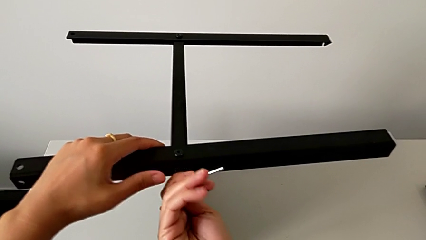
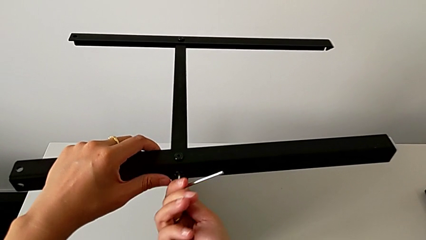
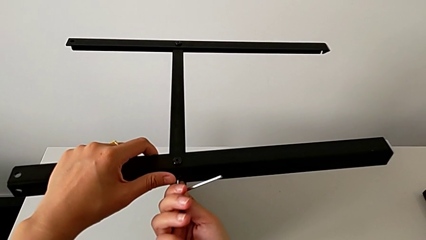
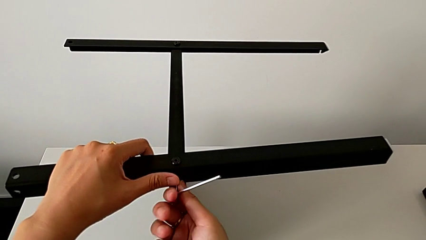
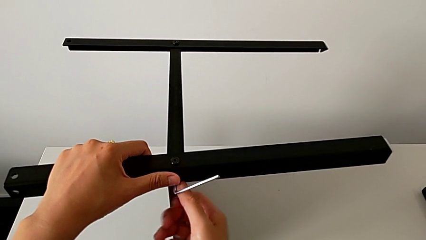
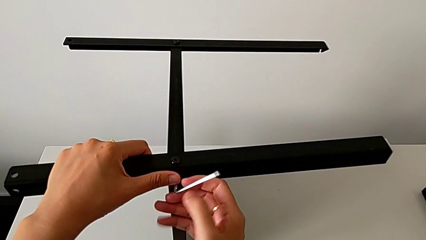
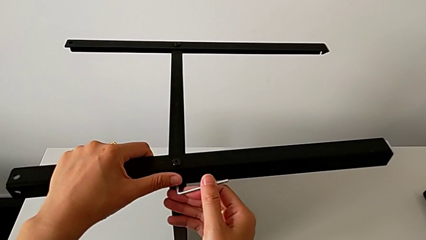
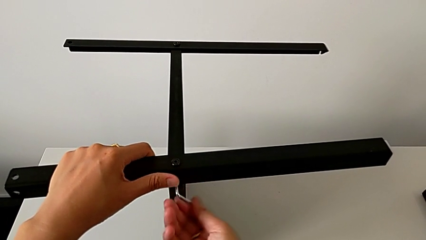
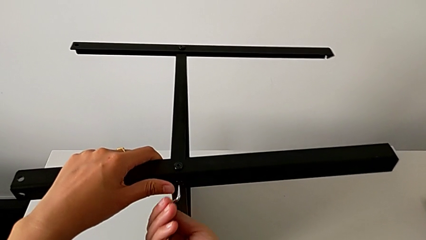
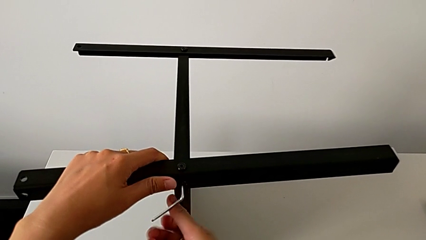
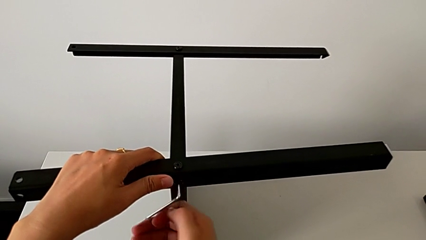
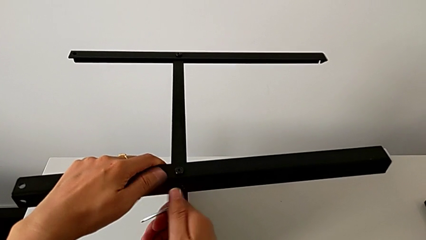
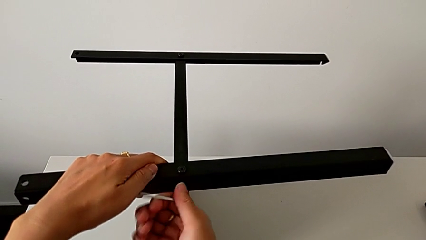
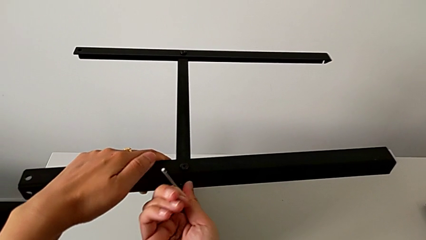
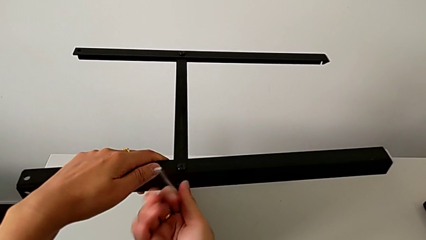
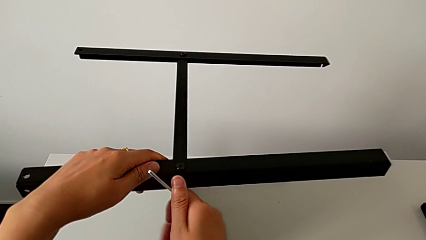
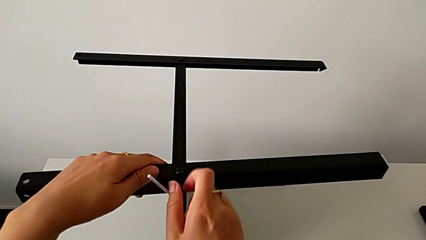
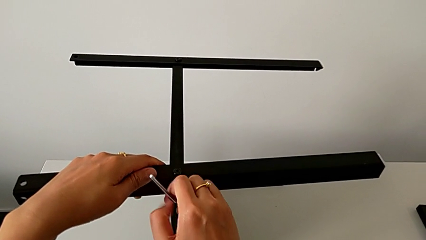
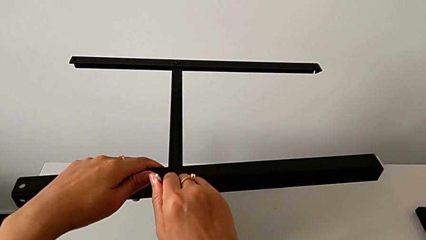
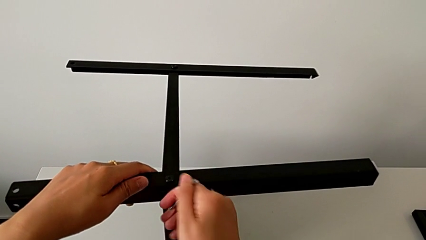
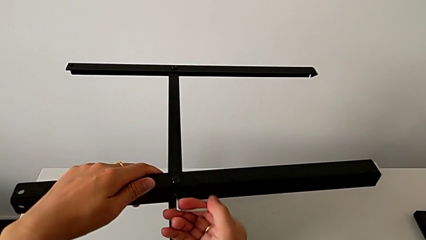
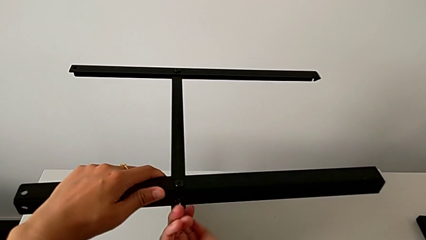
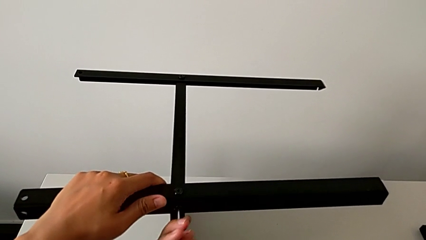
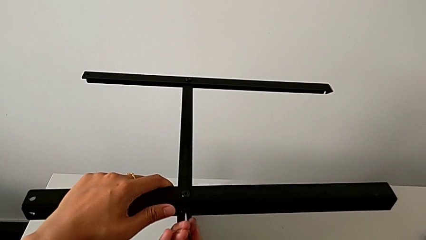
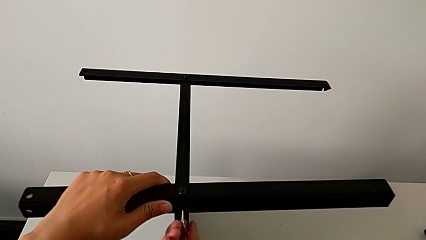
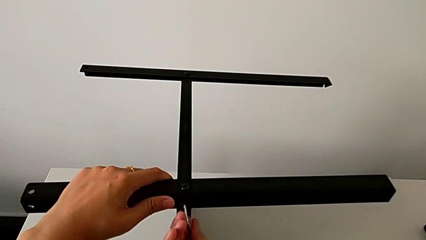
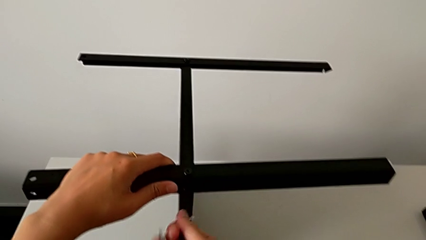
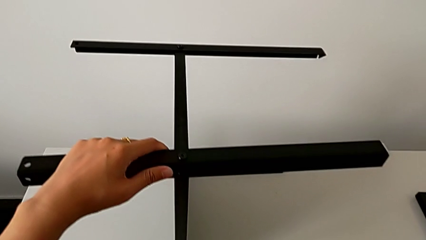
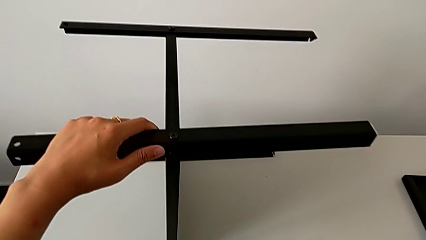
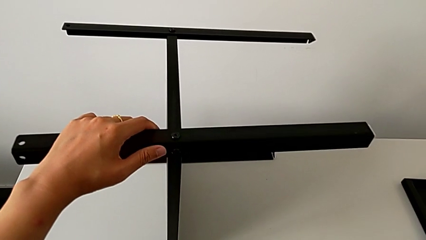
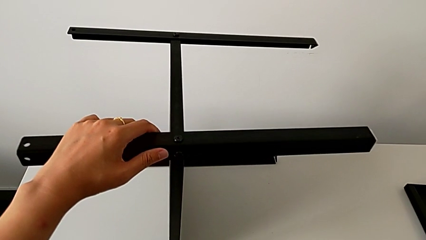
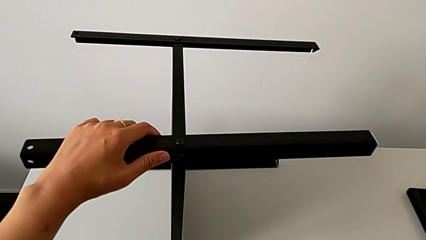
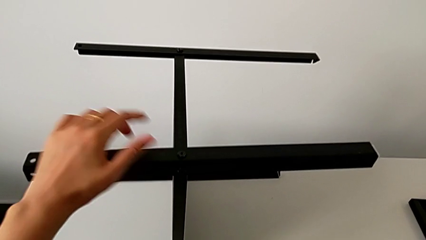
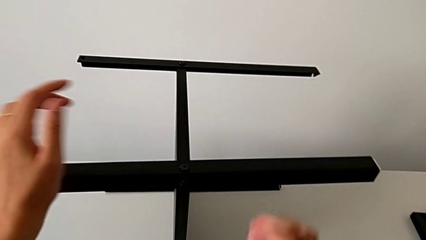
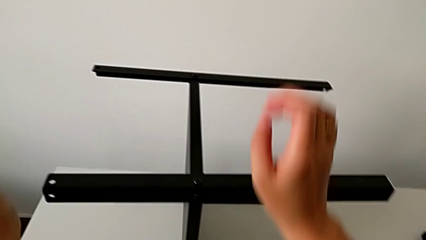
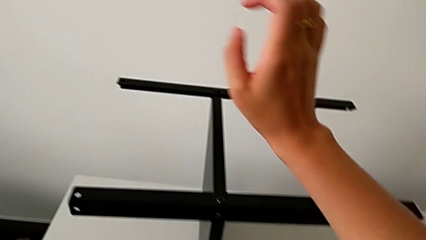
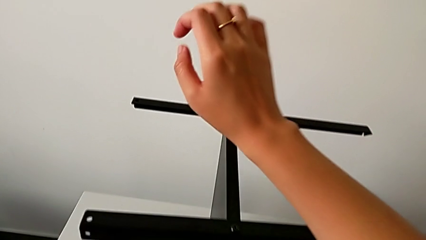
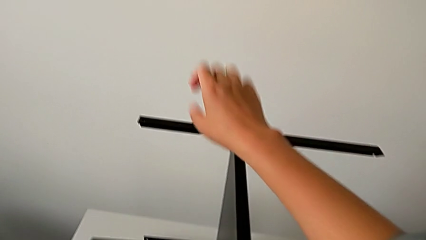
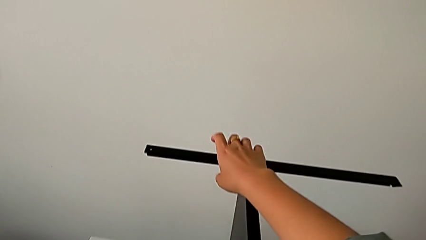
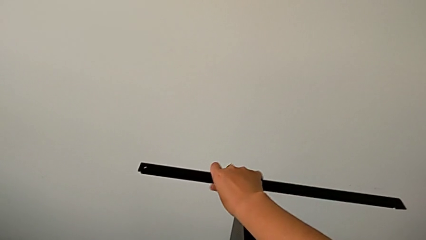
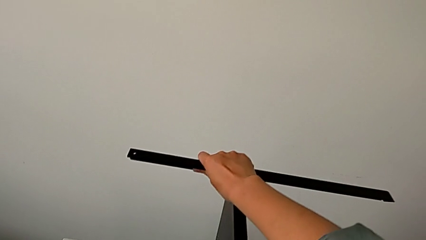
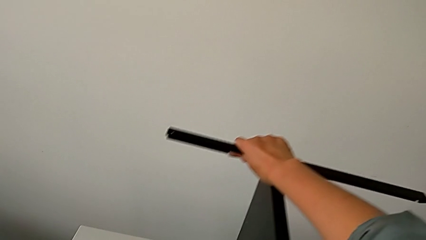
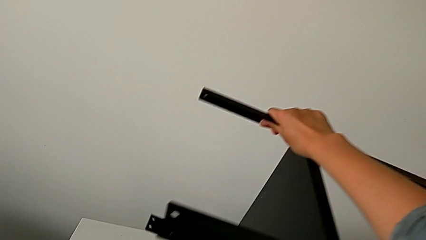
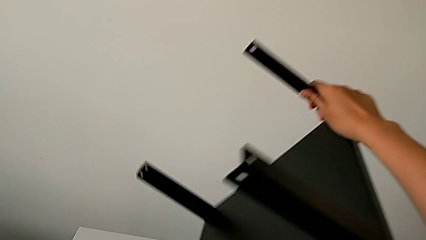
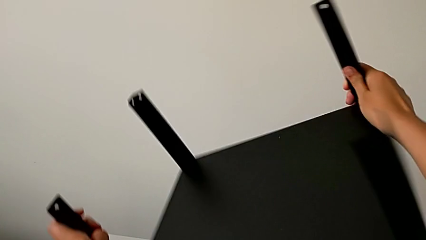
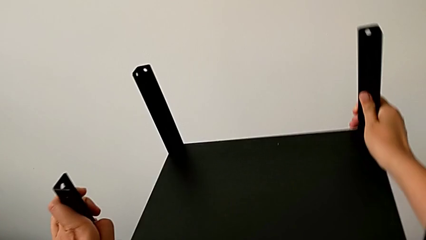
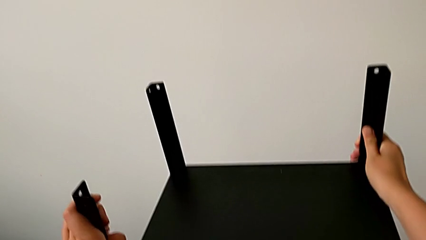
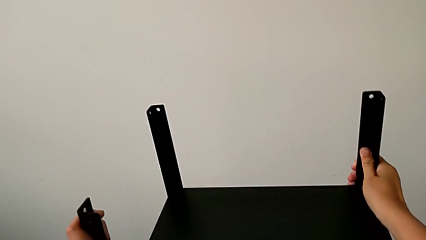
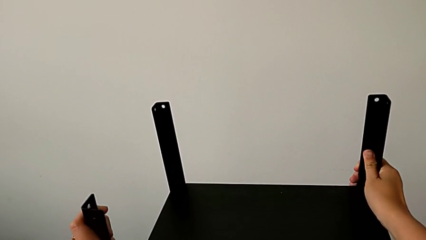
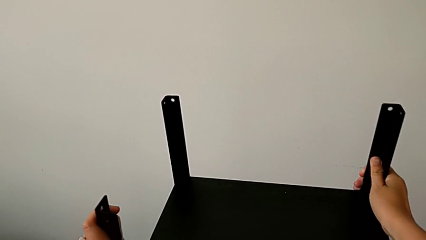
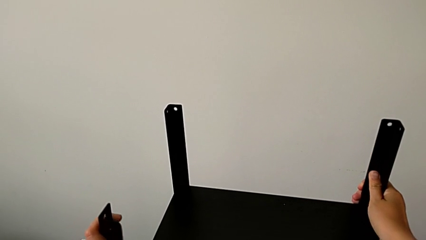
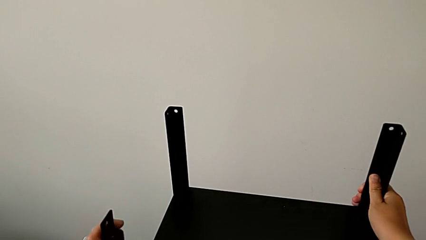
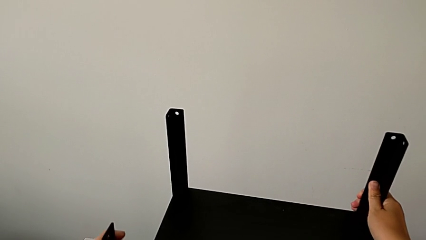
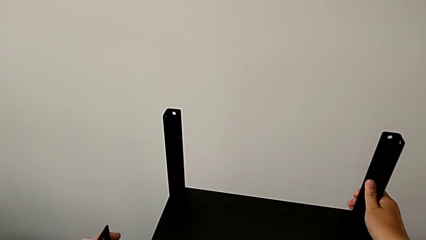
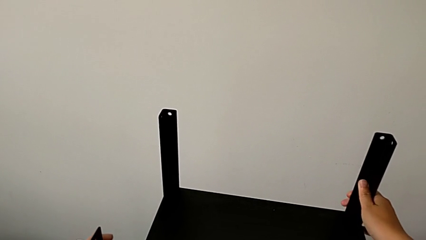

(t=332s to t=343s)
The camera wearer is assembling the fourth leg of the table. They keep screwing the hex socket head, withdraw the Allen wrench, place it, approach the nightstand, and wrongly rotate the nightstand and place it.

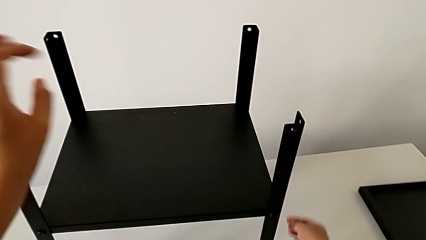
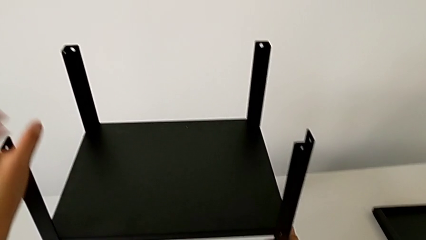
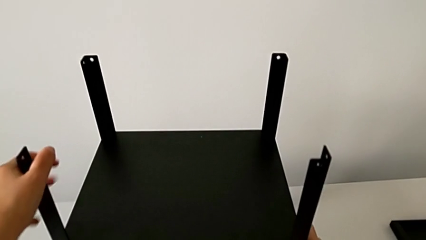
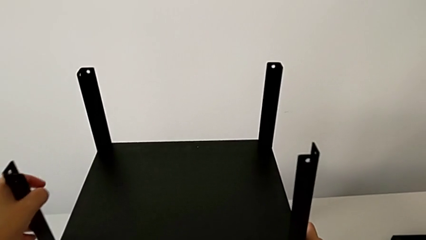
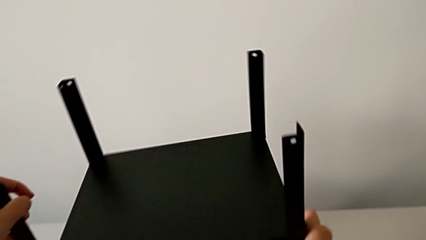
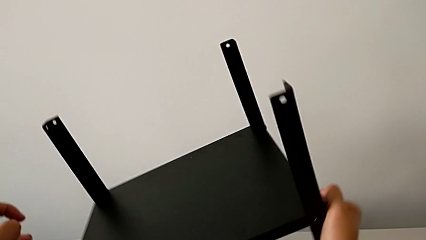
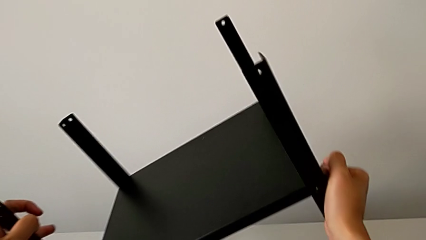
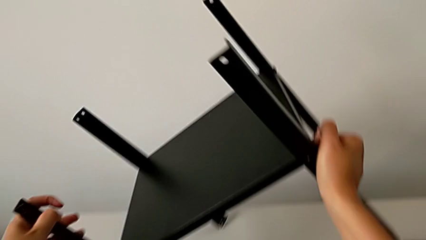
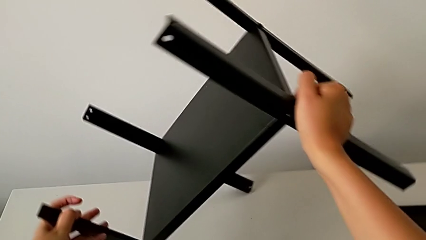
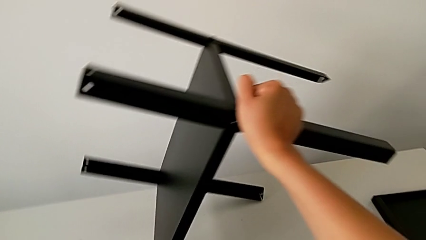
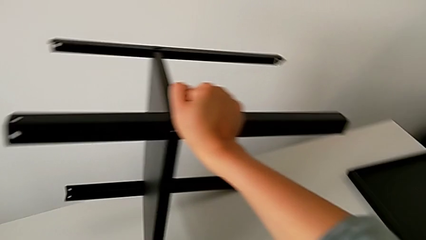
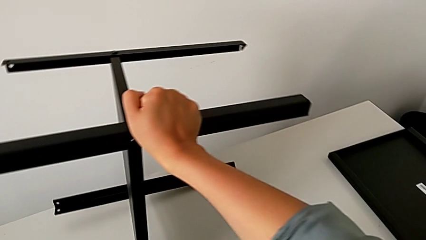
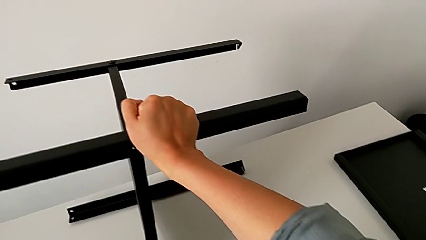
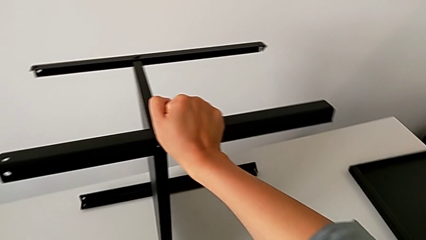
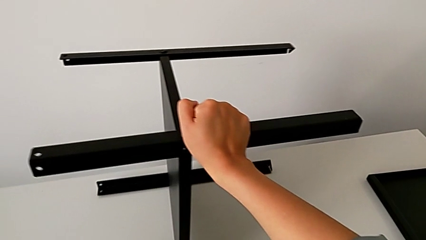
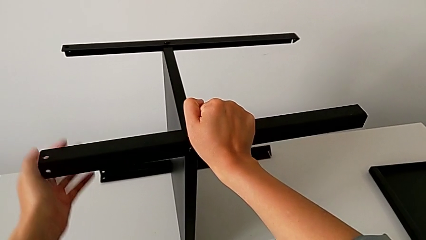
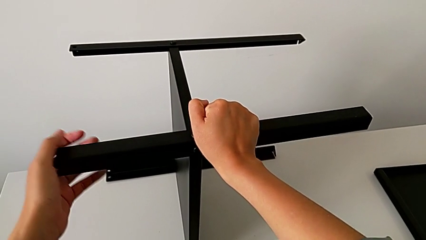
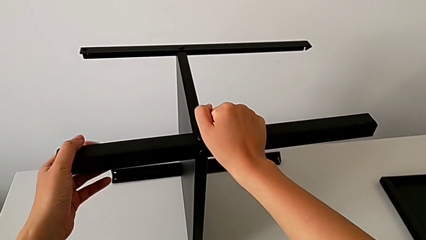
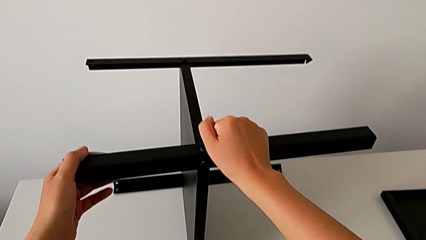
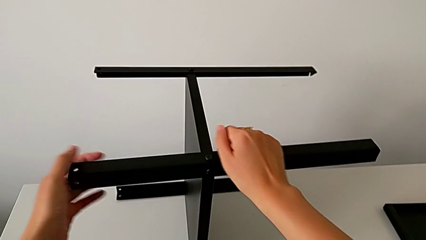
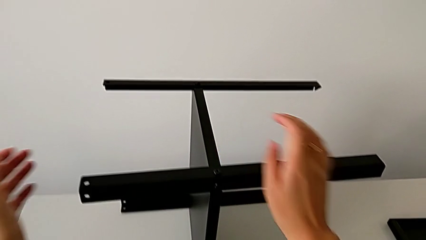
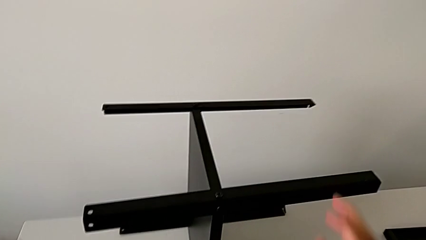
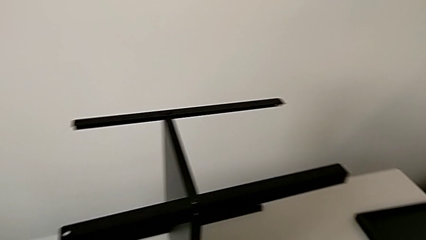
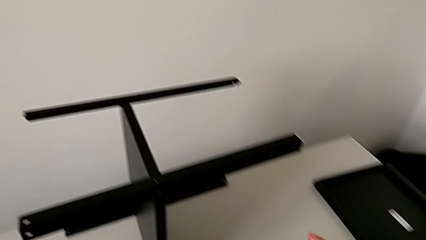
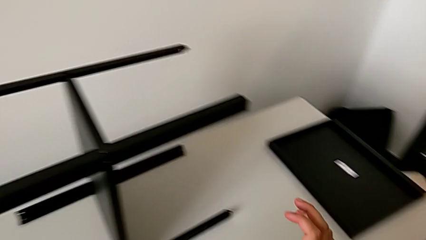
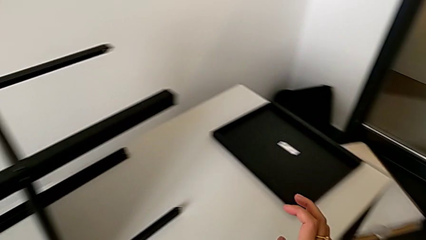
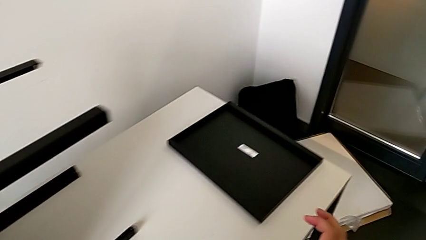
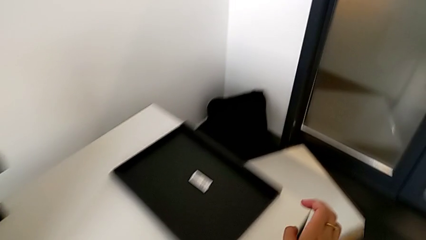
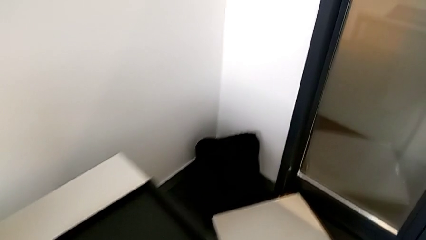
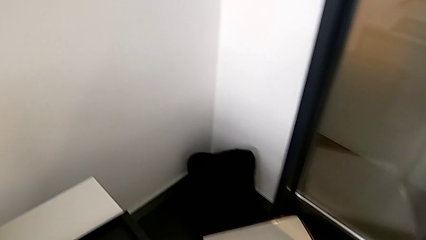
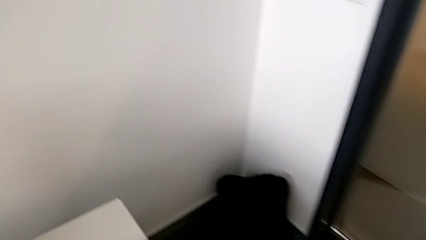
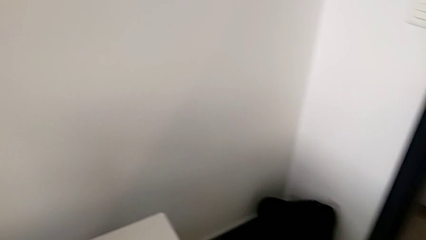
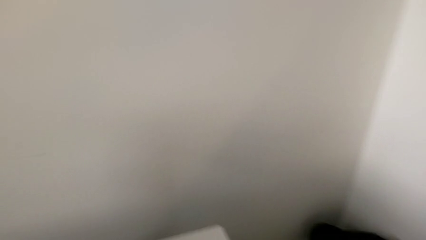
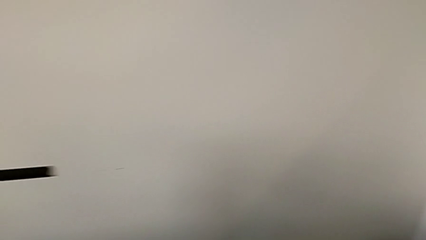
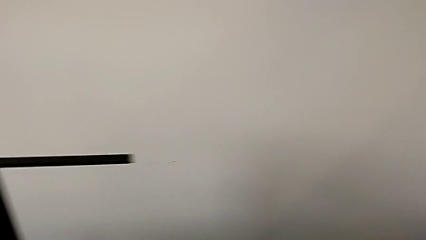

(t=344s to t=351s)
The camera wearer is assembling the top shelf of the table. They rotate the nightstand, approach the top tray and grab it.
